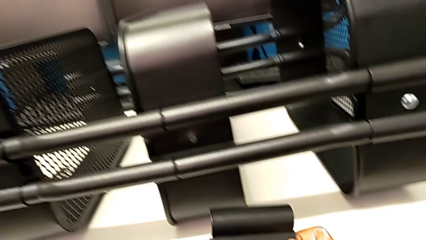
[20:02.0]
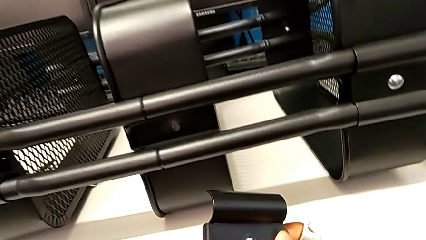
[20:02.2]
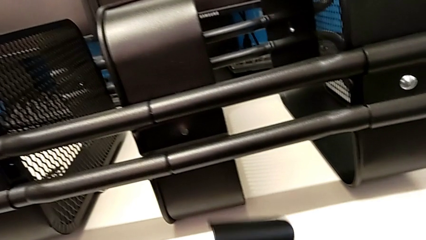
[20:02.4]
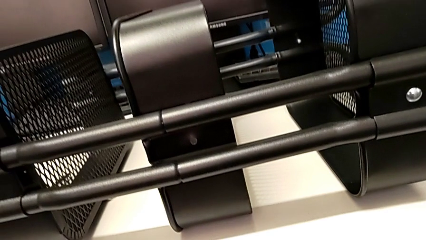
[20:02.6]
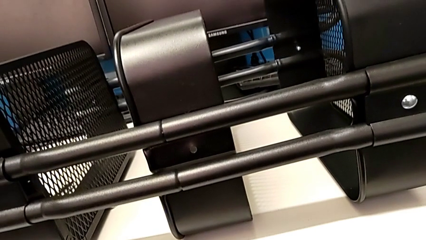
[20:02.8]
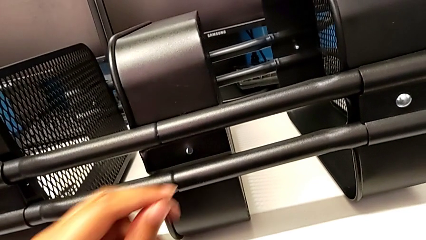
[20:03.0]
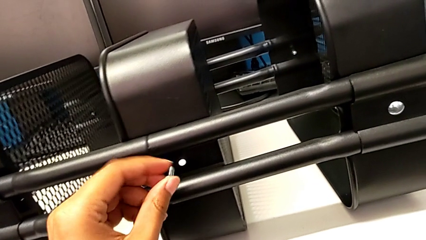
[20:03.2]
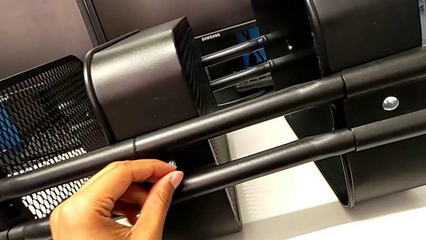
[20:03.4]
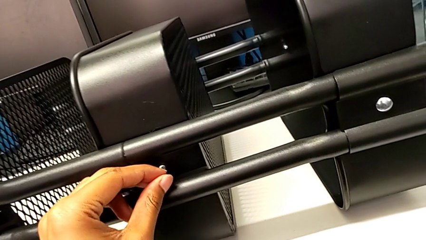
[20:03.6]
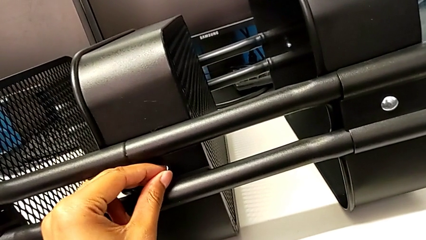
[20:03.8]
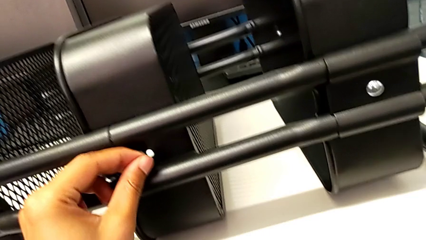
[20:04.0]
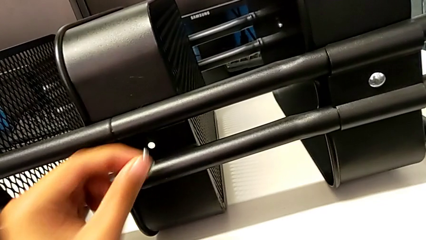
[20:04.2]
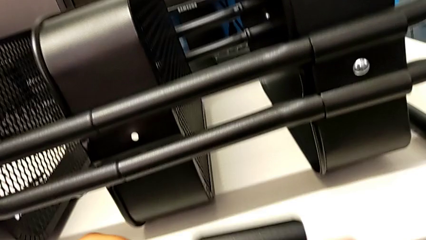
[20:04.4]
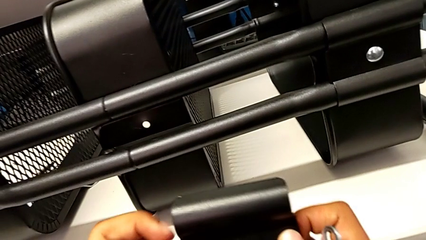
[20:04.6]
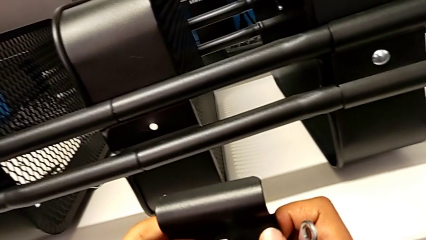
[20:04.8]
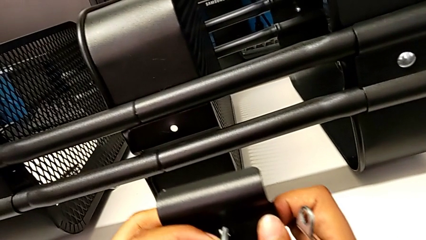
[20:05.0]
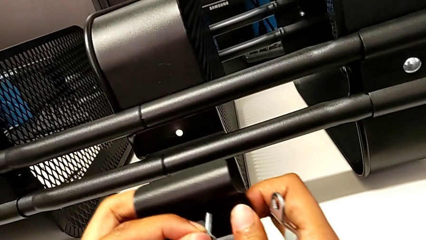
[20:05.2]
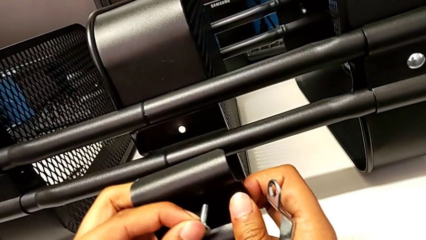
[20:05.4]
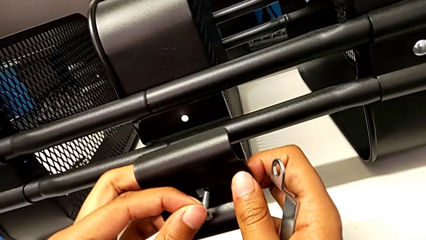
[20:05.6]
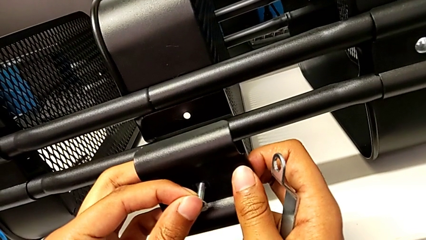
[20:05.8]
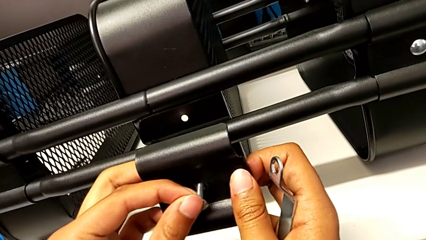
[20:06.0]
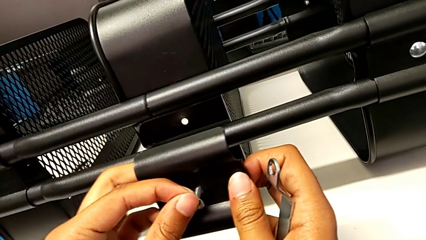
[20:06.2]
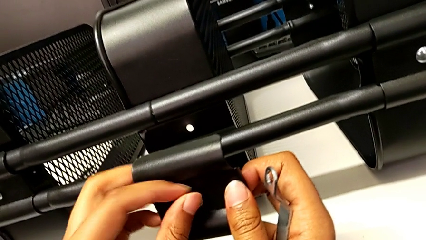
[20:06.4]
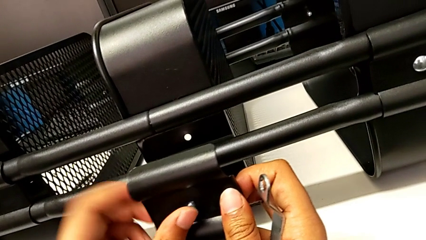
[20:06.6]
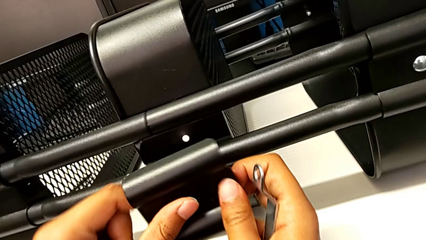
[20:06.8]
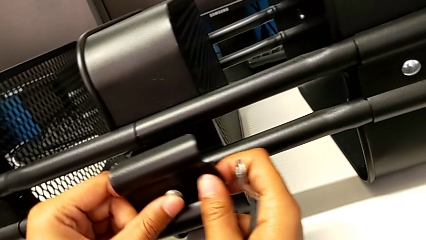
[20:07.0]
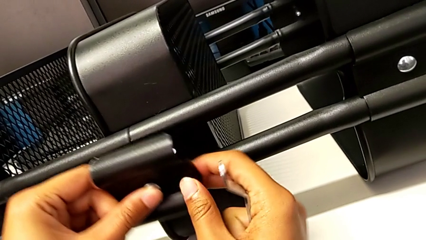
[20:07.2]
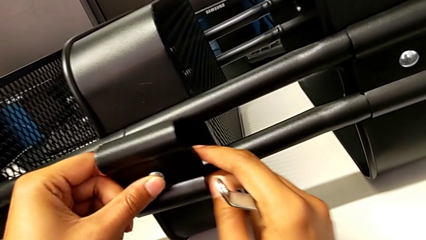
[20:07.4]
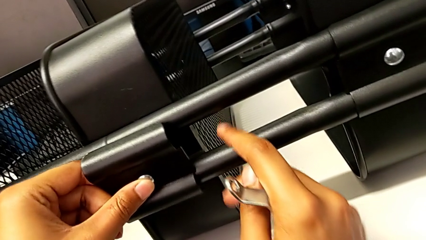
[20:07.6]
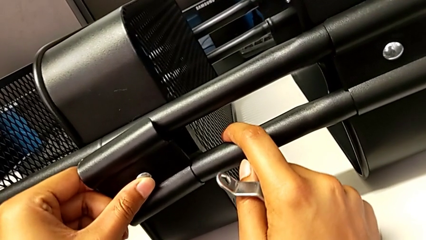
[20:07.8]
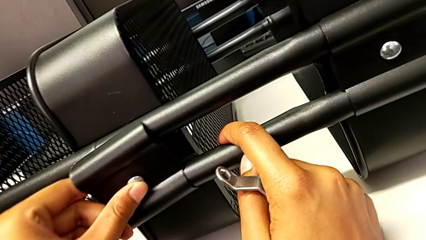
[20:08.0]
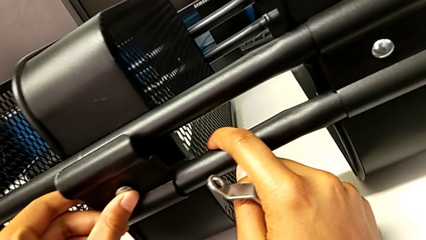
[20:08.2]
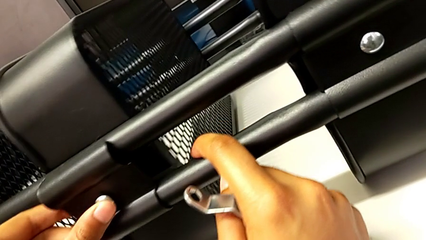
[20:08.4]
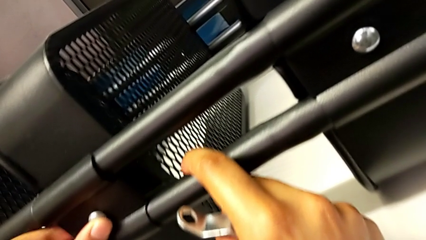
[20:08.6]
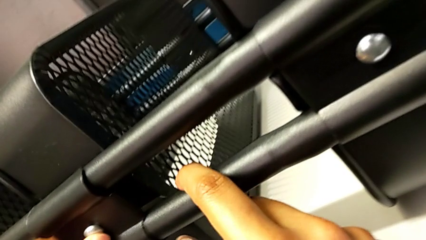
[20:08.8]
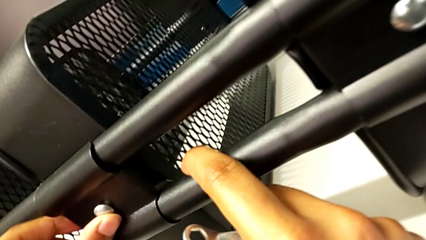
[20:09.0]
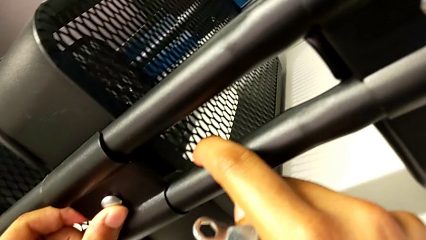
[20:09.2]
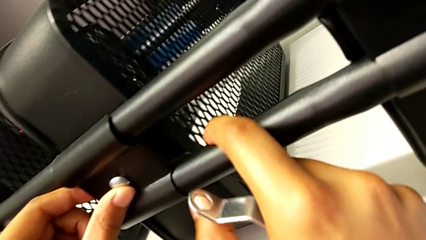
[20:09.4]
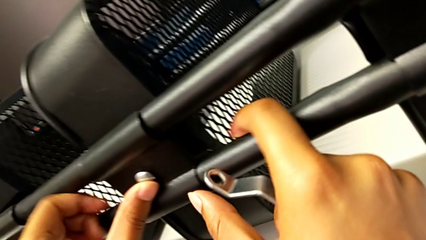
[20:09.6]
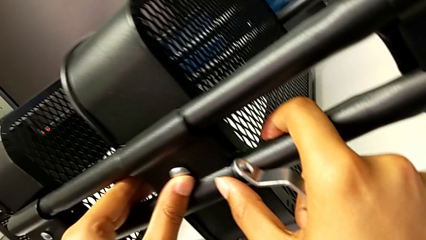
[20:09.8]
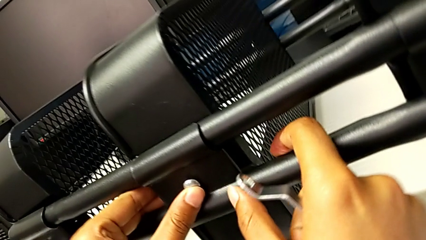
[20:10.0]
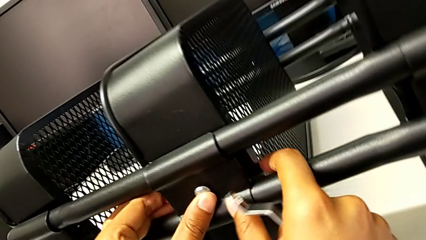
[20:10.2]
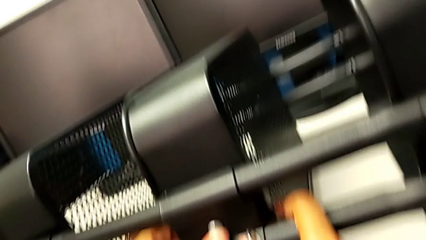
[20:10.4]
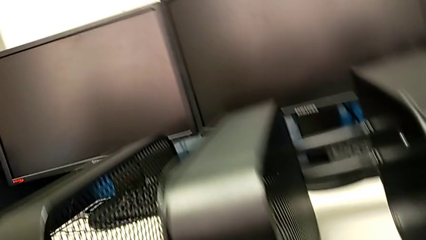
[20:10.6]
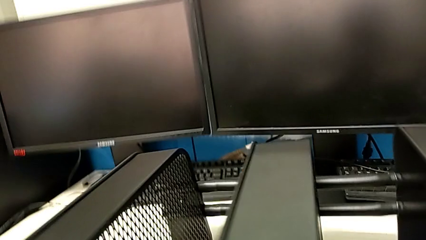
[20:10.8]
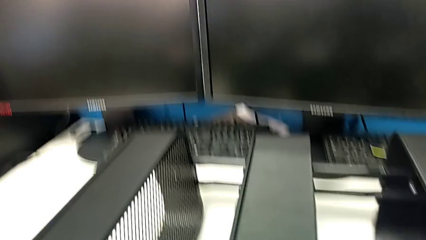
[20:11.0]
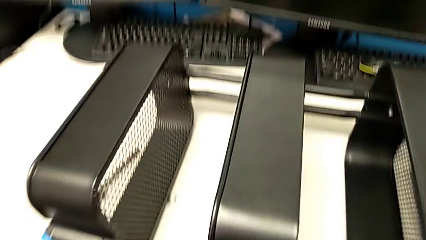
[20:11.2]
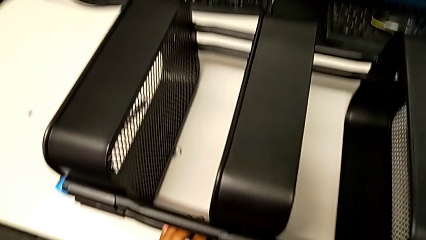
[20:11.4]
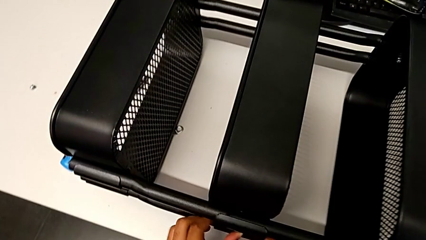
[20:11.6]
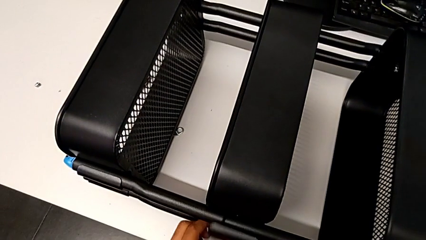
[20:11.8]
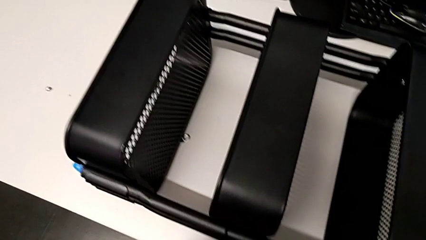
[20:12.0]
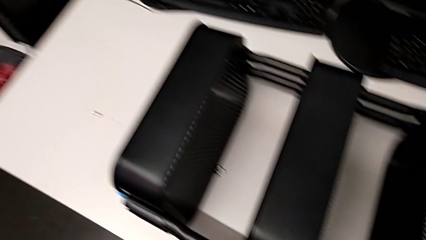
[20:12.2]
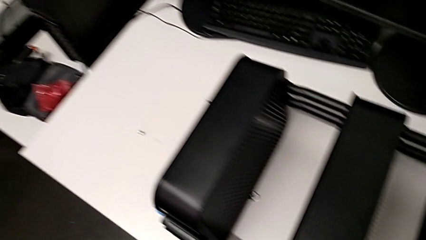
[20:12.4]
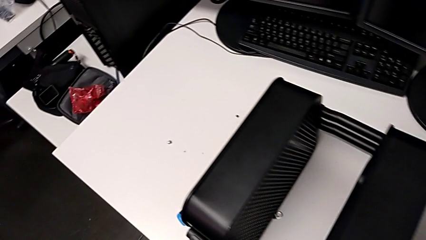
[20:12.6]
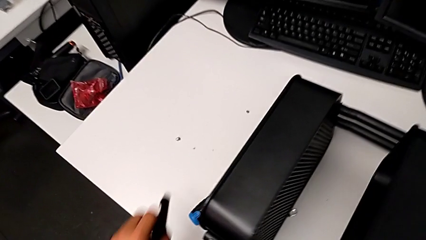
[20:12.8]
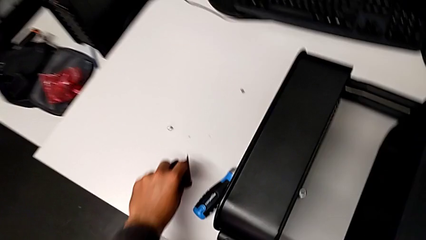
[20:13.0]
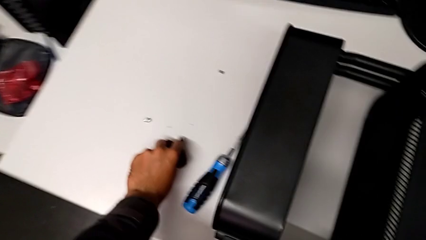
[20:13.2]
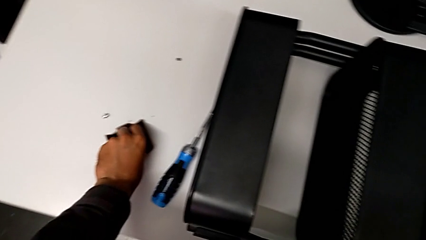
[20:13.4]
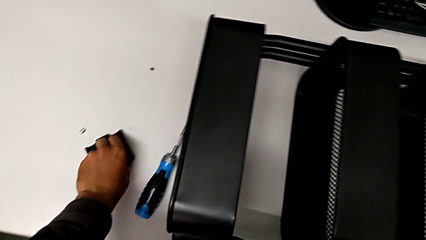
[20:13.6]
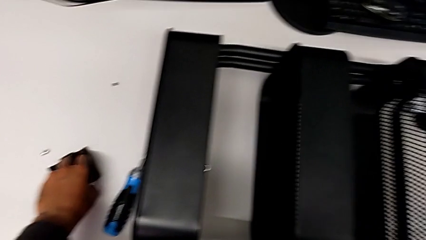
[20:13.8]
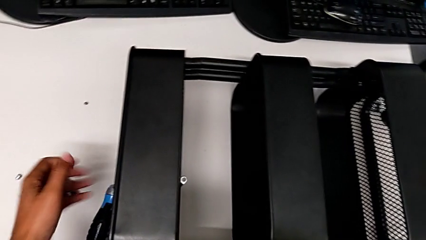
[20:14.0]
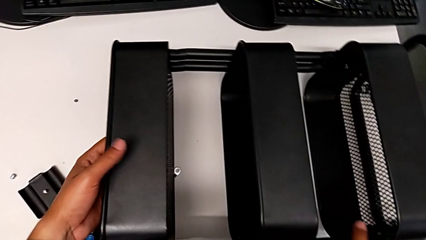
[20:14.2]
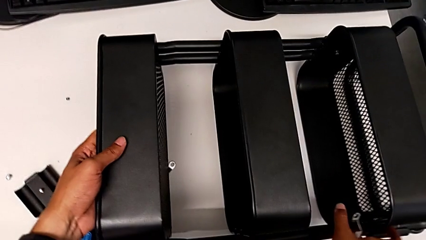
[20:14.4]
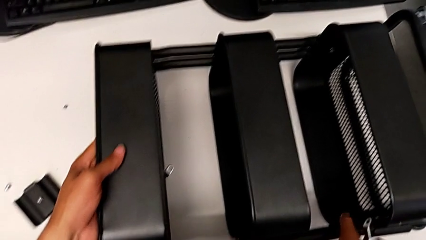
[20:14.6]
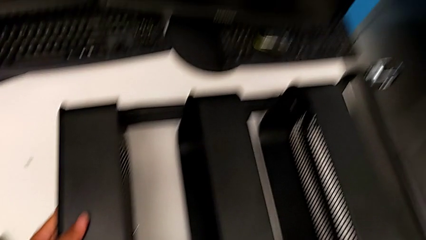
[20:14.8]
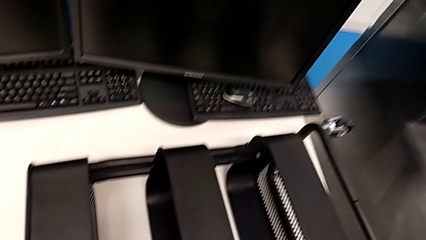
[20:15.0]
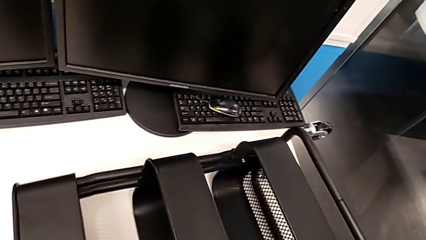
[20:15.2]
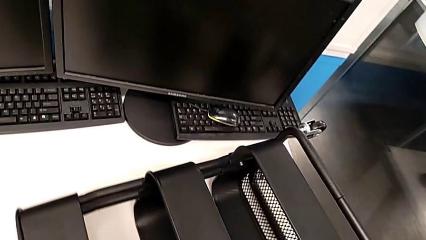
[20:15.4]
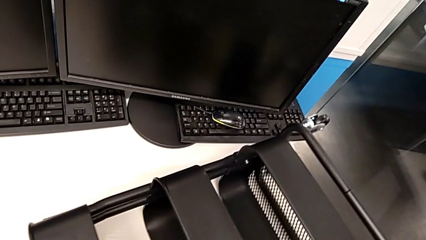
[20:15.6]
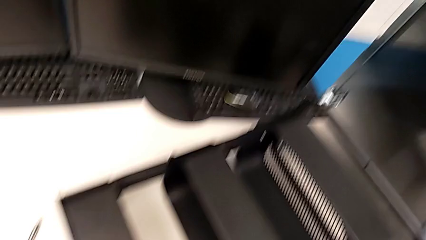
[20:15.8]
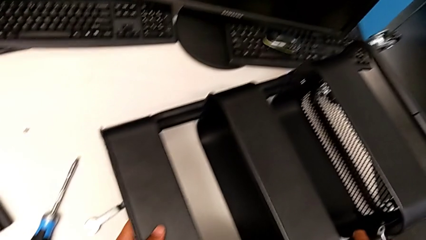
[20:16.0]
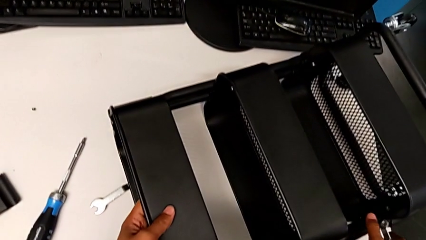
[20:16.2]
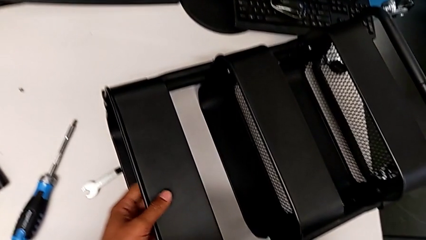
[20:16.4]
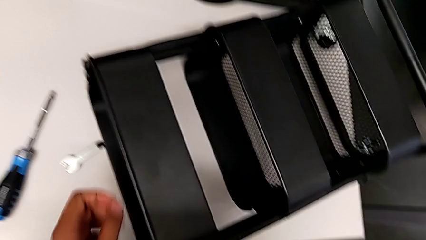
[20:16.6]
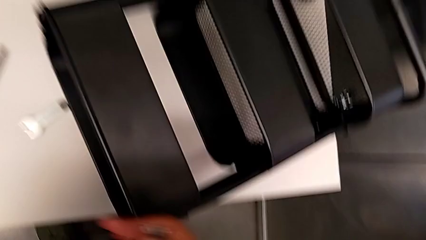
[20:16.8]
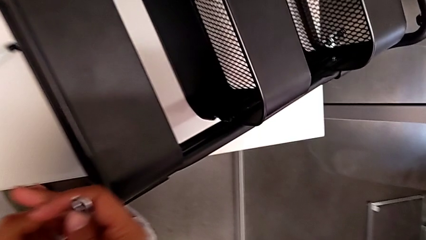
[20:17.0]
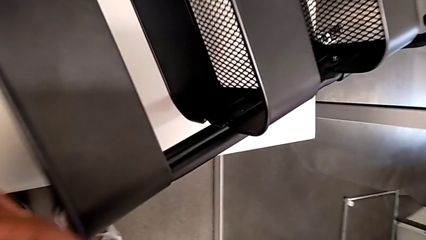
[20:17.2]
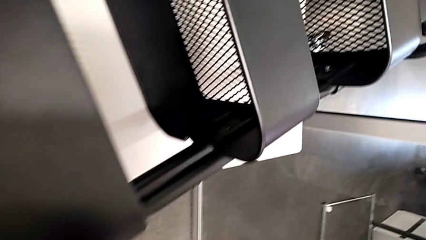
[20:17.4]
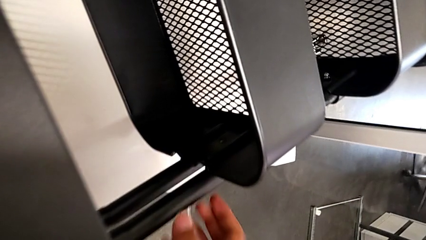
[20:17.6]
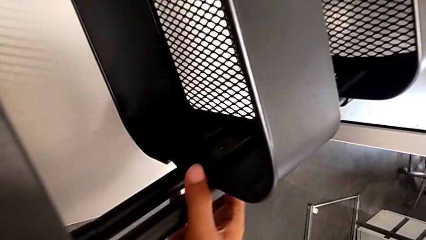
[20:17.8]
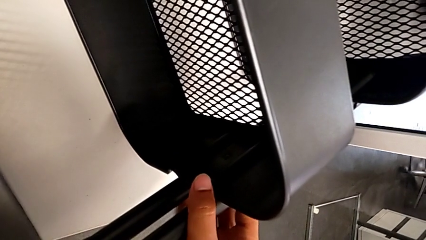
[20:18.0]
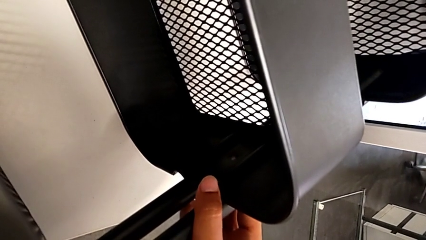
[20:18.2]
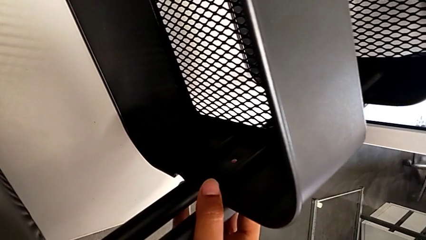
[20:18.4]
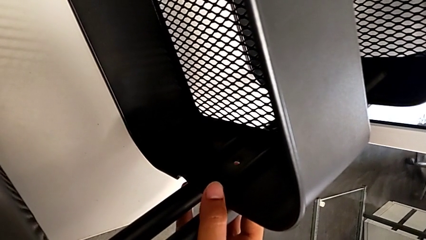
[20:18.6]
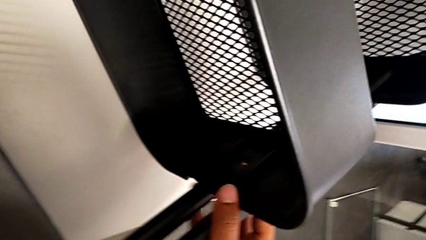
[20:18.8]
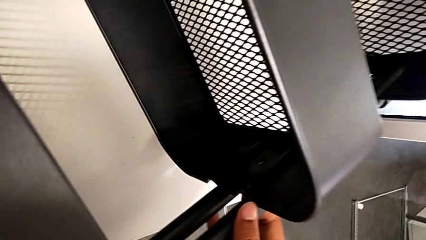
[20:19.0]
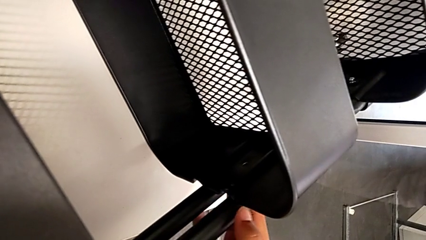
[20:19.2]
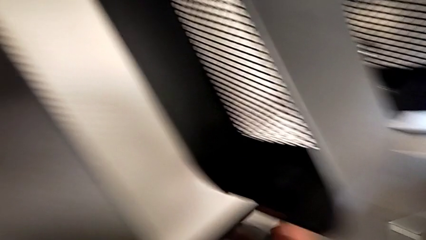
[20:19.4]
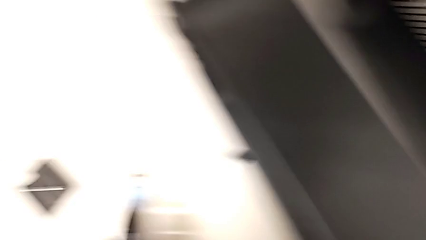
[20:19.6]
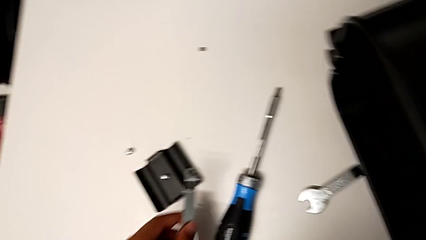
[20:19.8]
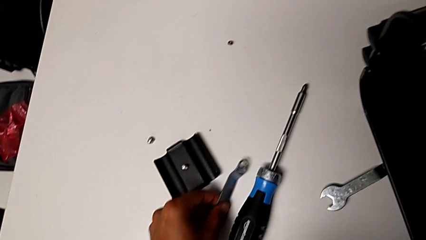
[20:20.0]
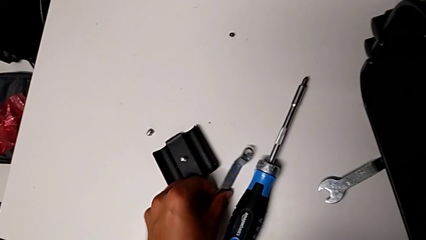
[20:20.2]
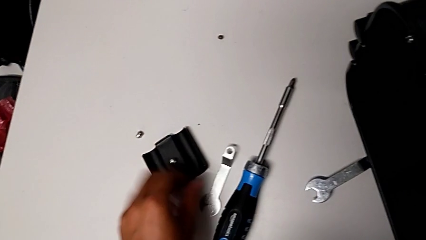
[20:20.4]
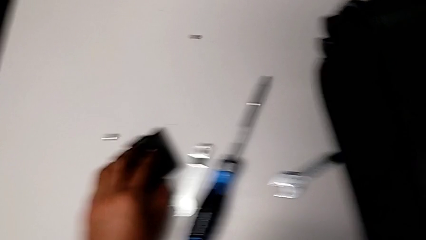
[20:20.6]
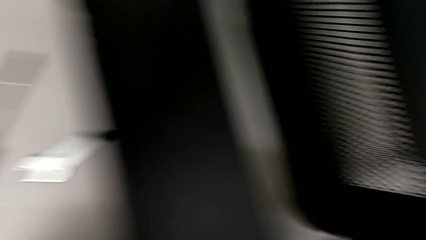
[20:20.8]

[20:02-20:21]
The camera wearer is aligning the left middle tray. They keep aligning the third bracket.
